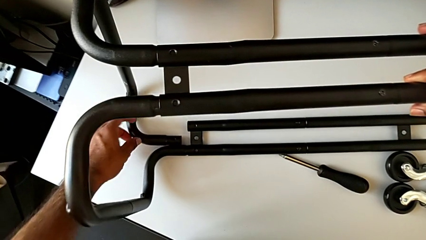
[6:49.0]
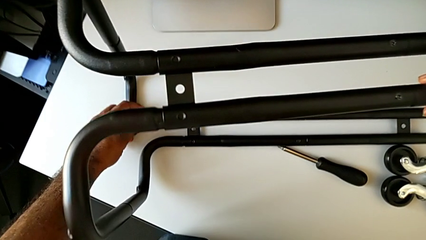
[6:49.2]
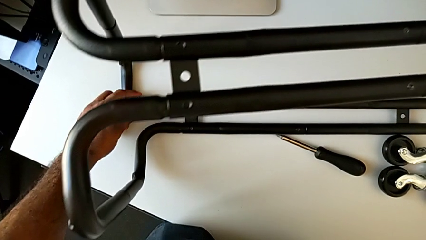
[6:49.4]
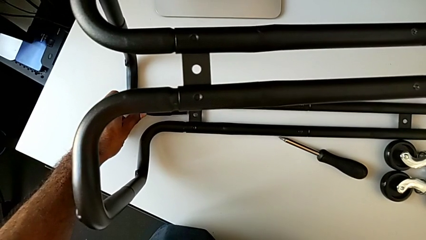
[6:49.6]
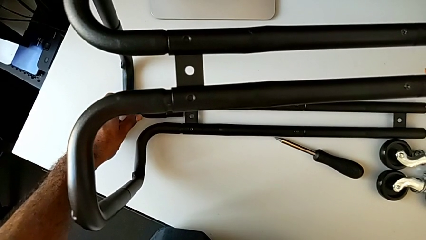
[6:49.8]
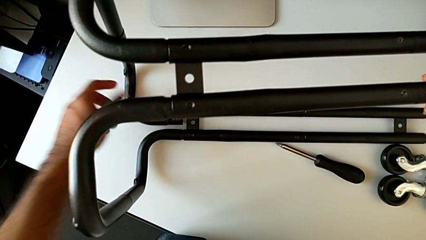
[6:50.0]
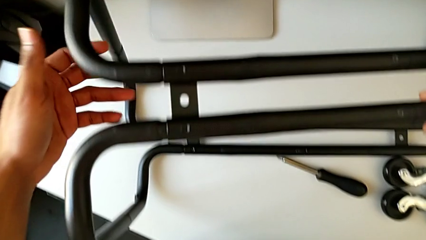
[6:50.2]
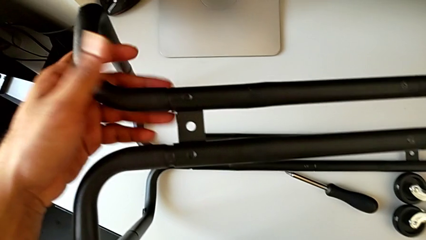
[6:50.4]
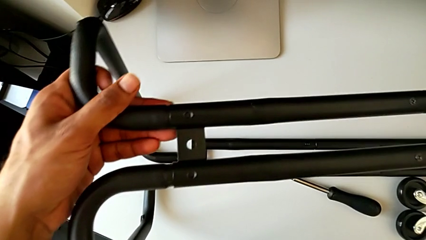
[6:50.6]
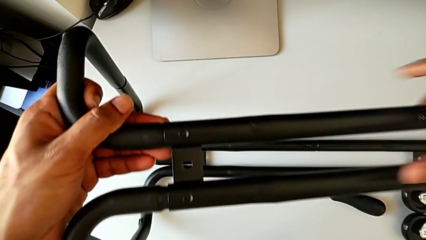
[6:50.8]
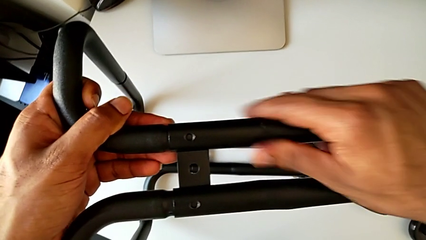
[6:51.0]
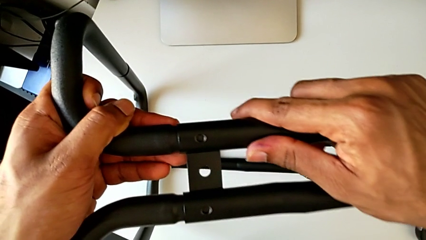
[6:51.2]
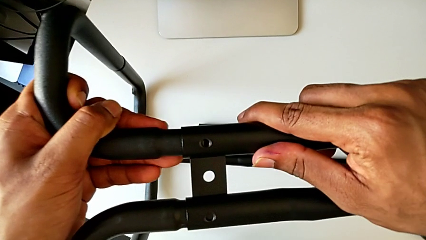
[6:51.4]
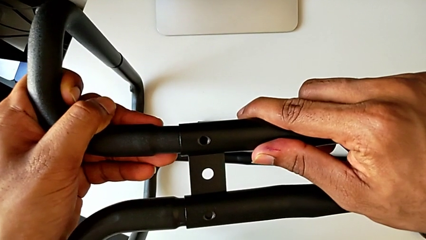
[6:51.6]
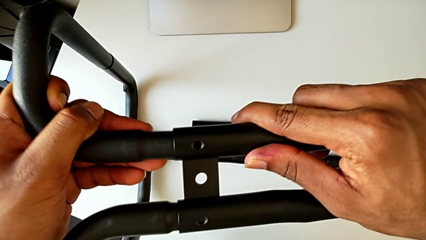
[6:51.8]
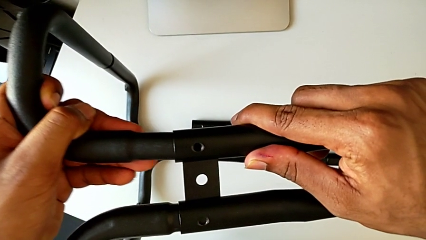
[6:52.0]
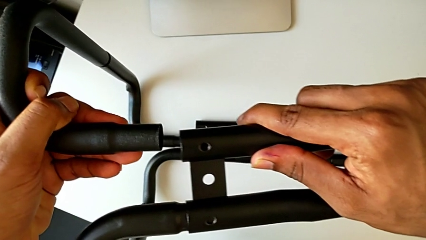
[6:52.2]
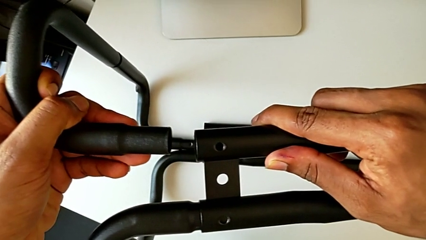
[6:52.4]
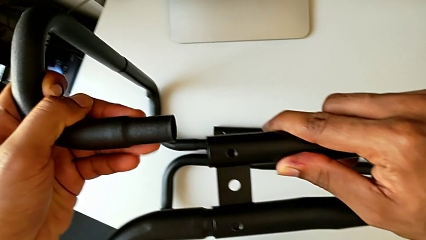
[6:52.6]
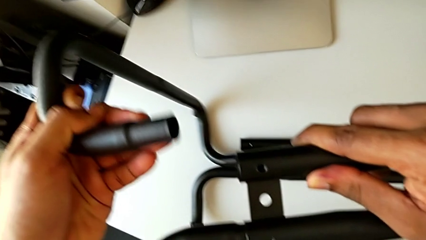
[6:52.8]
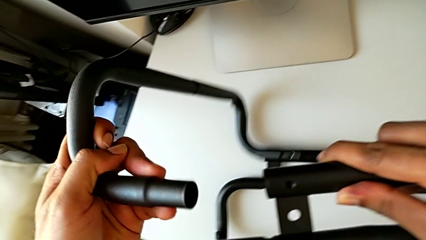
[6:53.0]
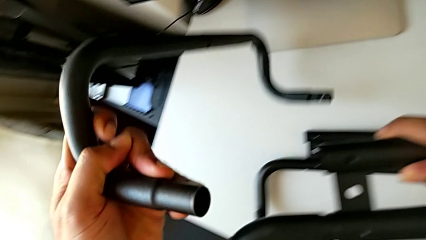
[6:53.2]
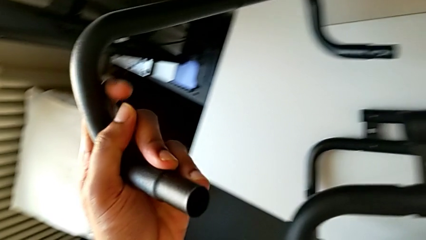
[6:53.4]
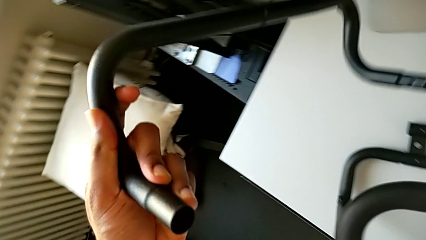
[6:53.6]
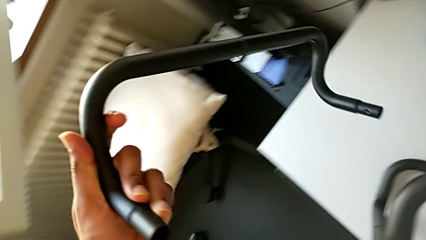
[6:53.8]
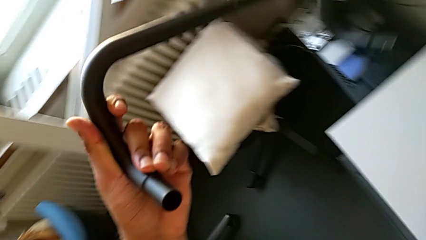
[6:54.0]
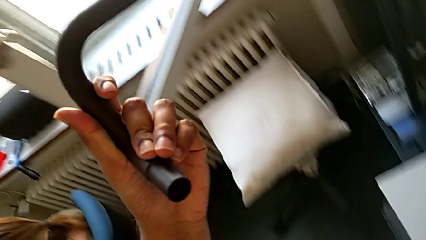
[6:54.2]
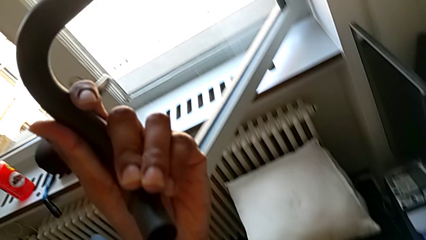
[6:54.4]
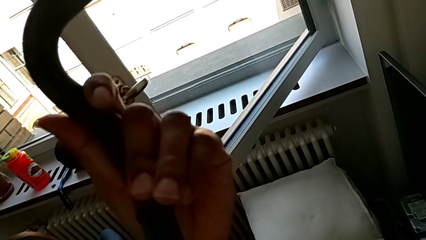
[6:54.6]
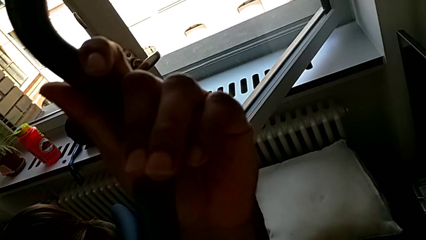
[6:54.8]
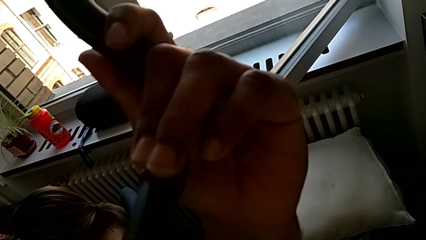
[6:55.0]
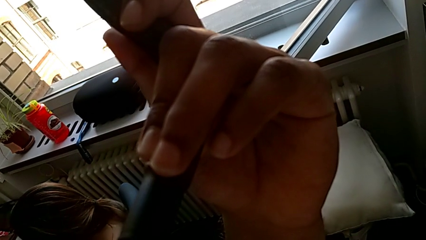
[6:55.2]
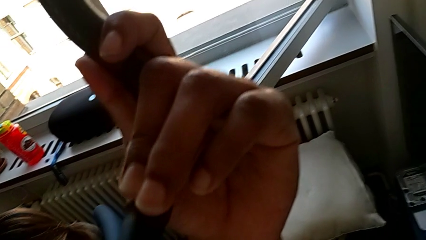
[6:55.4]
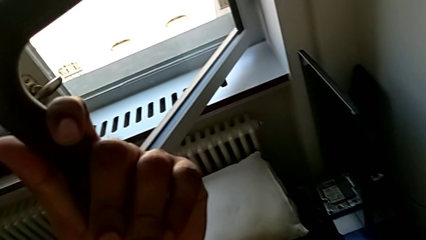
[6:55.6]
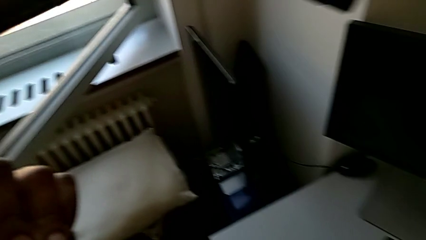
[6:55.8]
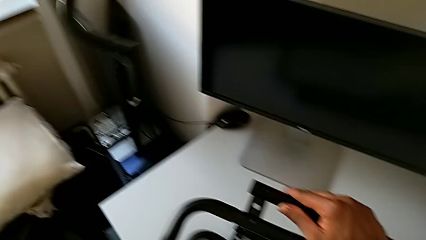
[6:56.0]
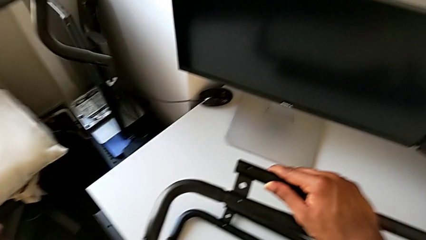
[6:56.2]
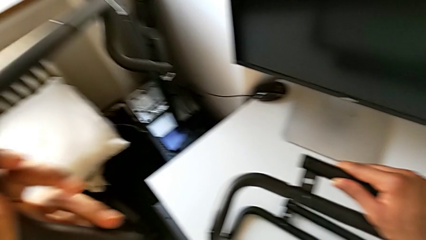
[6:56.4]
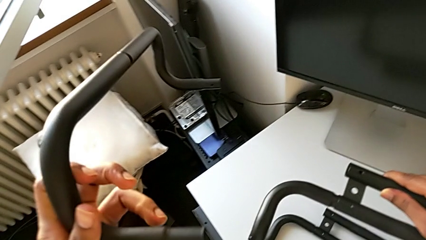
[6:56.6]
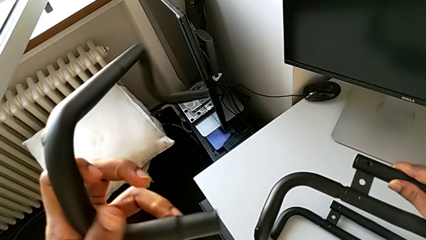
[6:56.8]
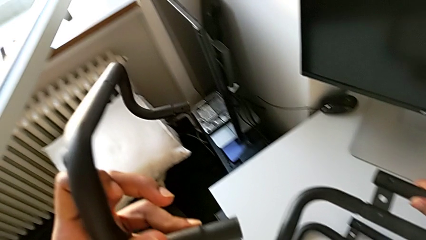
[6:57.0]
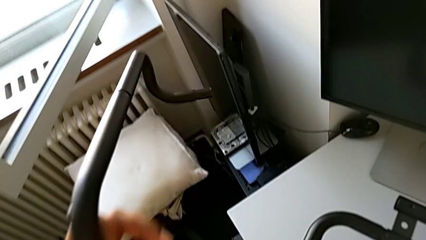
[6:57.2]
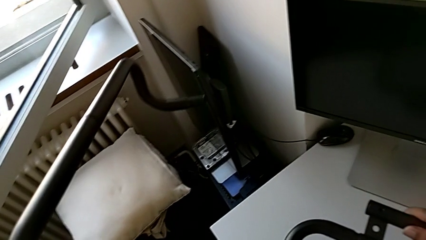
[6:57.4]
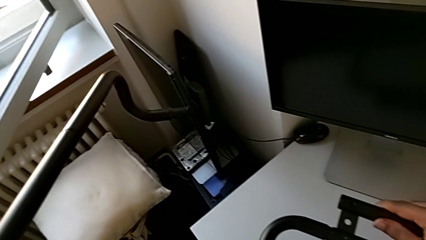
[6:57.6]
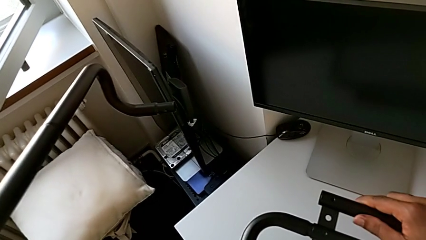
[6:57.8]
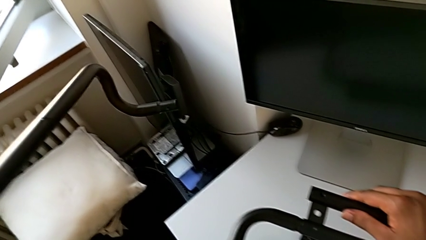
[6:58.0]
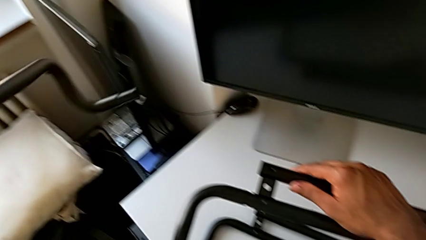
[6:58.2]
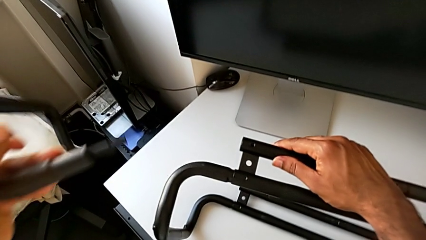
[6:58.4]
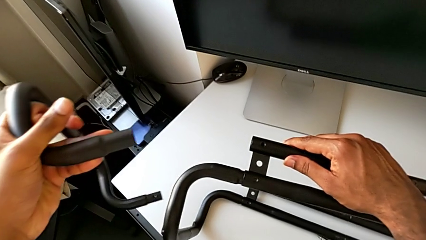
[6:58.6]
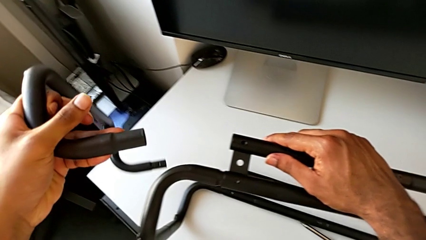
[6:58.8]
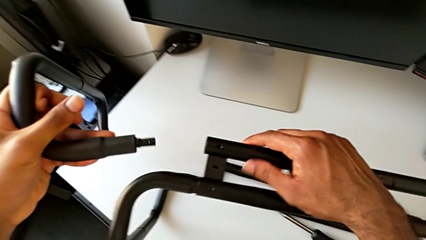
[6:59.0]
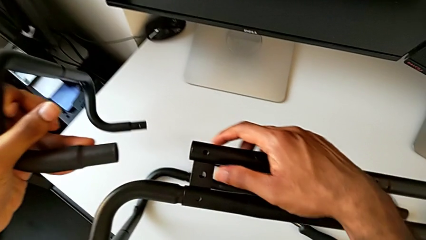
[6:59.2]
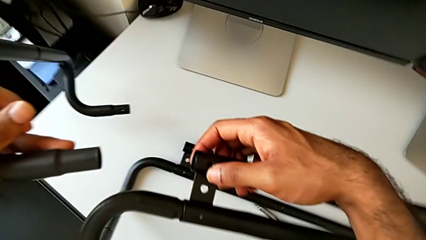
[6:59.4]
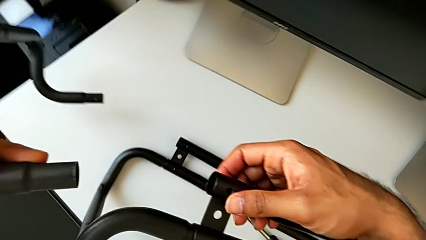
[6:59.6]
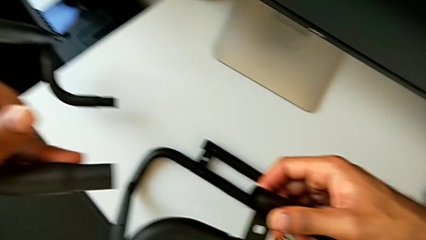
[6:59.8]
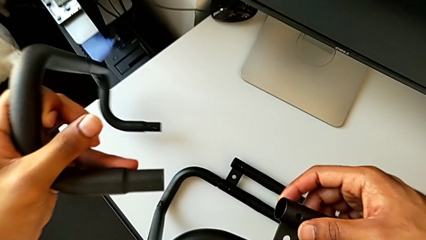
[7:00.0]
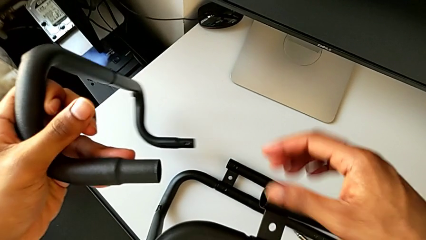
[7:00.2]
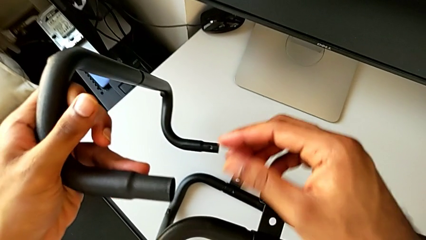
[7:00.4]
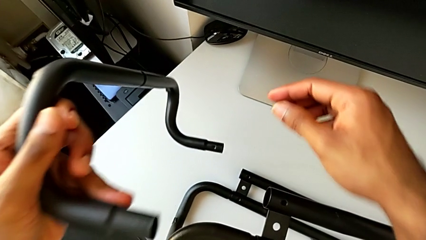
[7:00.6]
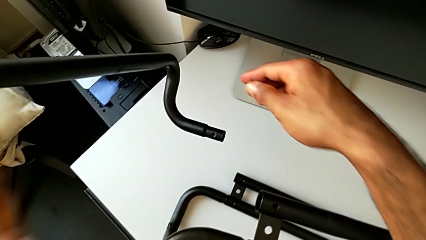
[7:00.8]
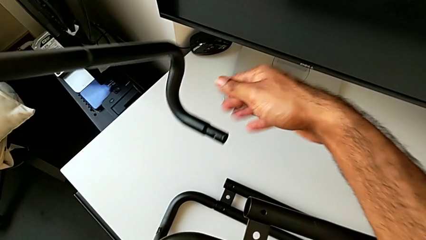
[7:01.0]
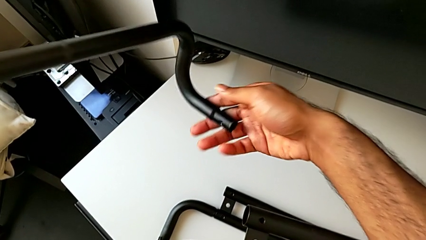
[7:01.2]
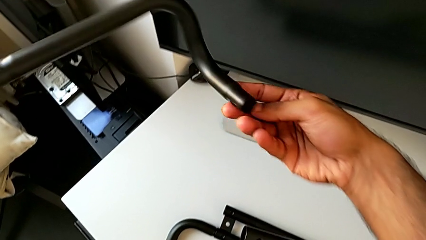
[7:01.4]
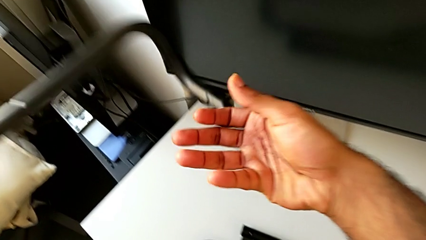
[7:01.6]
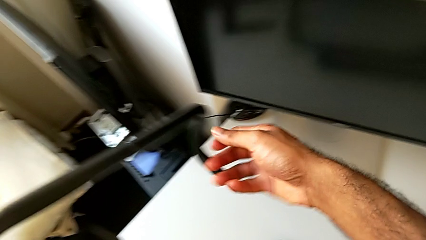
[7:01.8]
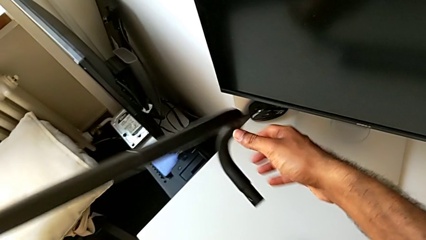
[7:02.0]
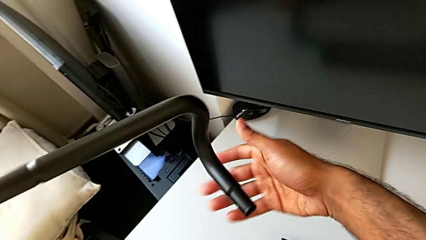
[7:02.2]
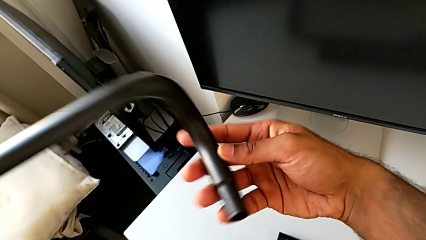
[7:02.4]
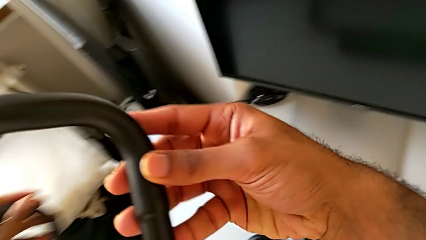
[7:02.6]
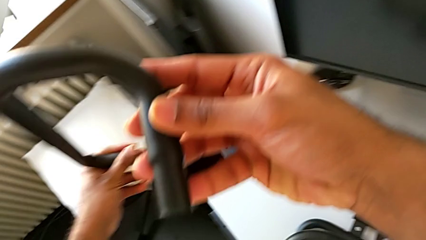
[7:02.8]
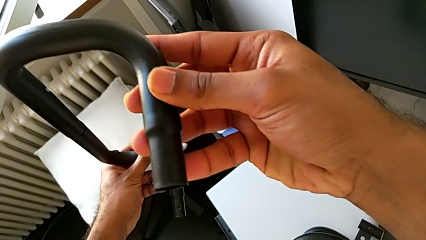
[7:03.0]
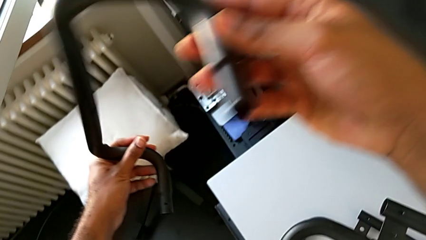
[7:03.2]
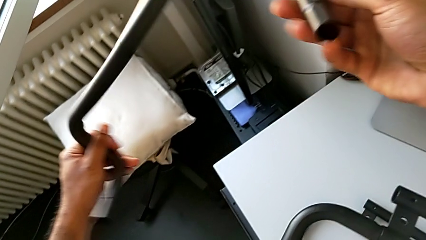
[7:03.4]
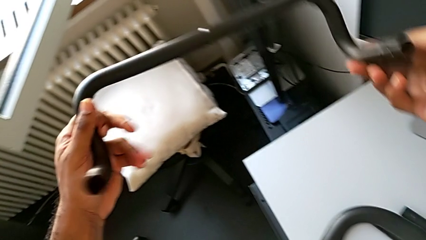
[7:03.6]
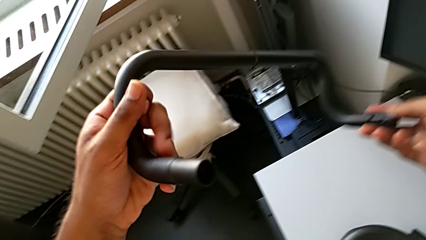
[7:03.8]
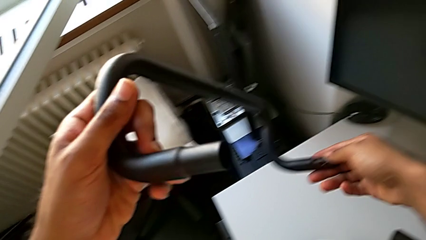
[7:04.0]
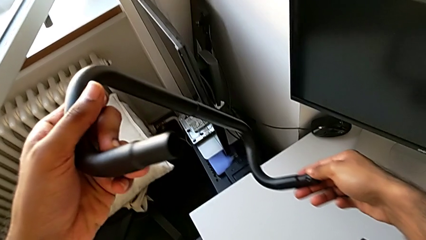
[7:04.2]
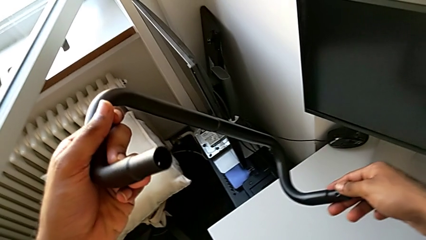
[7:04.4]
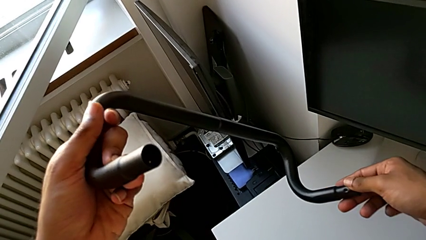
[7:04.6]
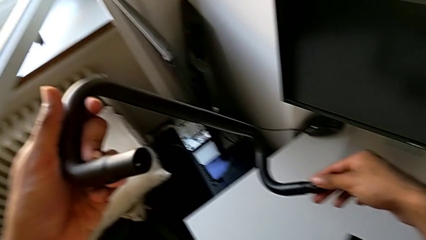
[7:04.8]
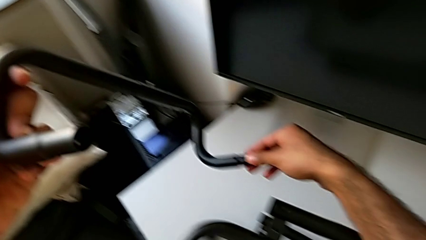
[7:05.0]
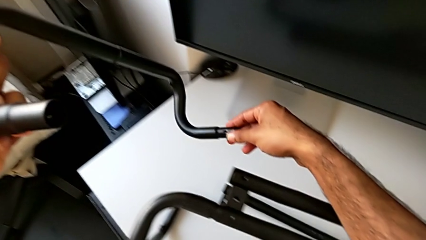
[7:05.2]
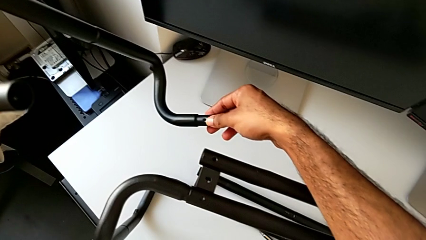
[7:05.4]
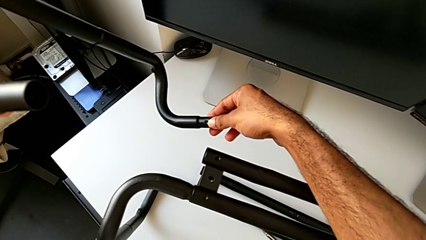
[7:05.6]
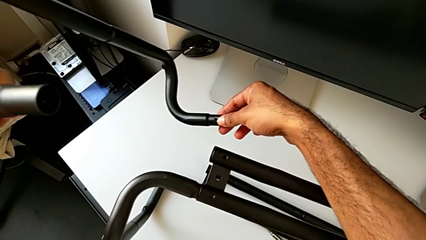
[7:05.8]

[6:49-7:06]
The camera wearer is assembling the base frame with the side bars. They grab the frame, disassemble it, wrongly lift and inspect it and rotate it.
